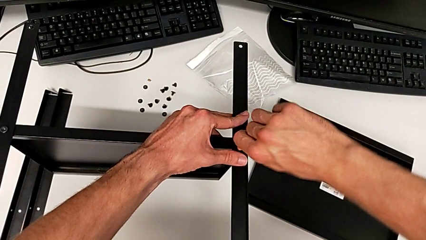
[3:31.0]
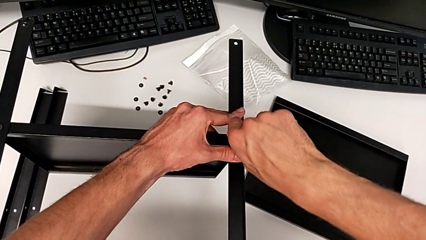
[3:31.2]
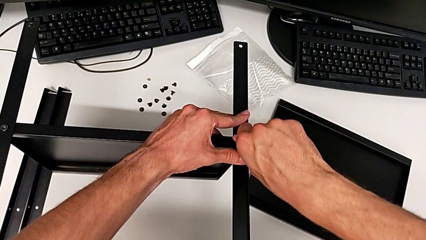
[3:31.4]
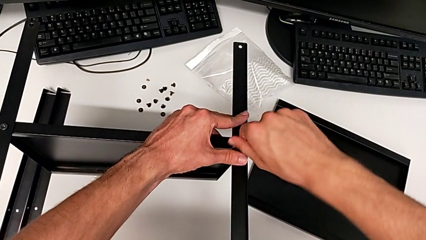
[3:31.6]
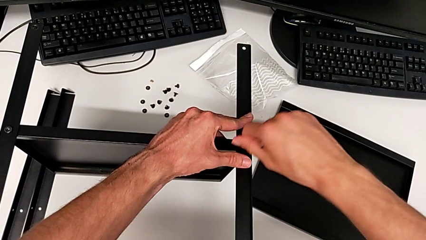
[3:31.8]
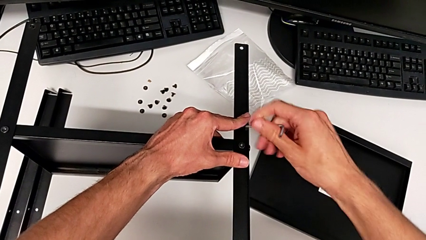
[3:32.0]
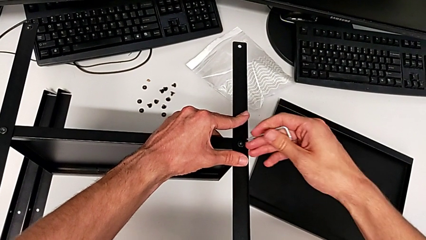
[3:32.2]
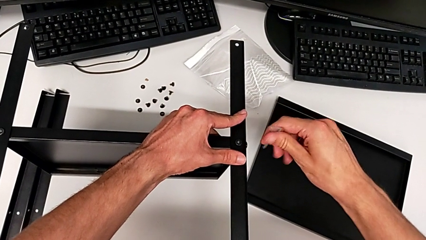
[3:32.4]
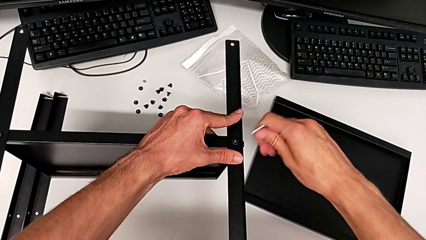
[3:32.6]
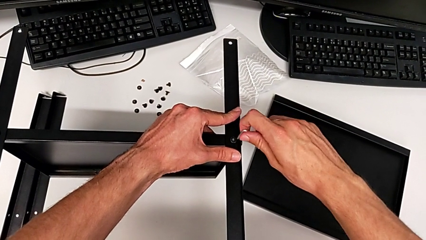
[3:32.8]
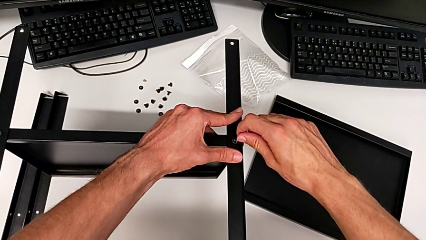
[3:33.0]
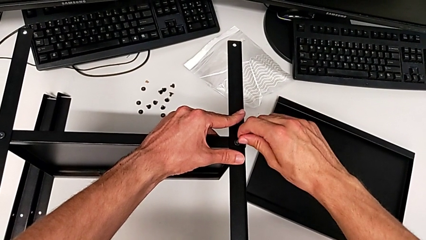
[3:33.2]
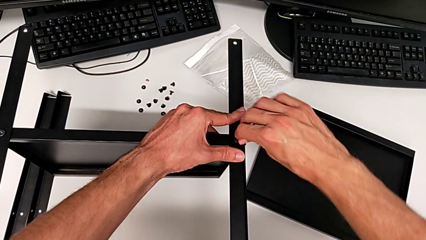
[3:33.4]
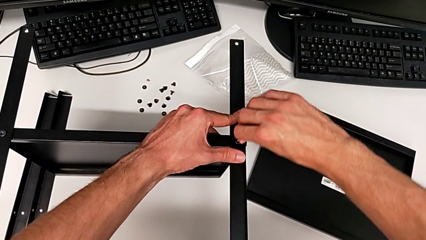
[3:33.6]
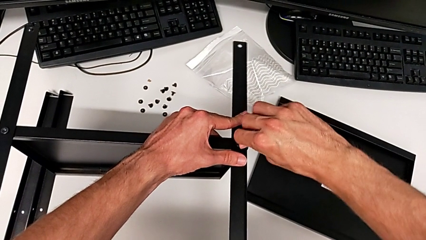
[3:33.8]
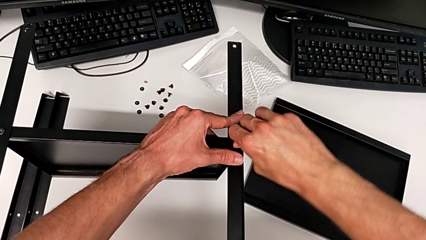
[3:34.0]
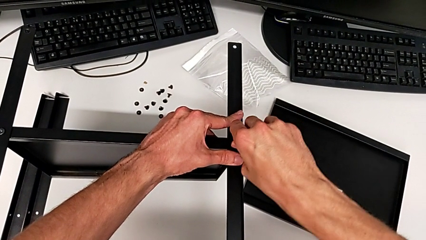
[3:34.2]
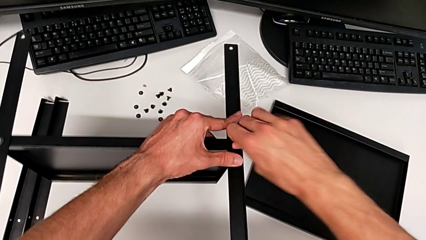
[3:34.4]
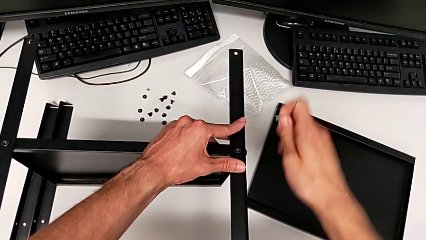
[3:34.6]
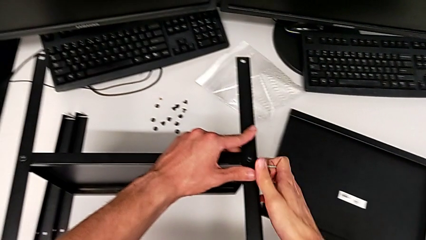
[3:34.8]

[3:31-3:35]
The camera wearer is assembling the second leg. They keep screwing the second hex socket head and withdraw the Allen wrench.

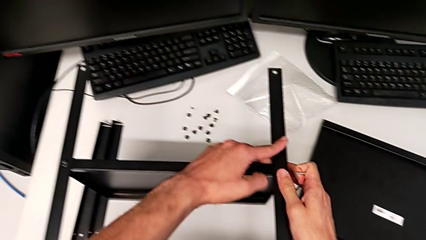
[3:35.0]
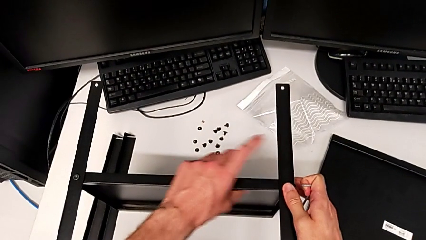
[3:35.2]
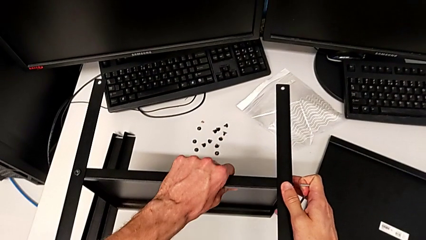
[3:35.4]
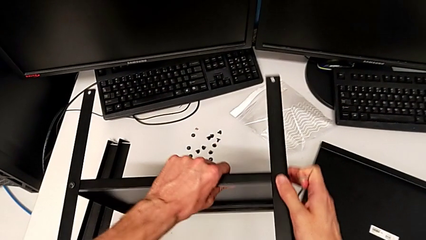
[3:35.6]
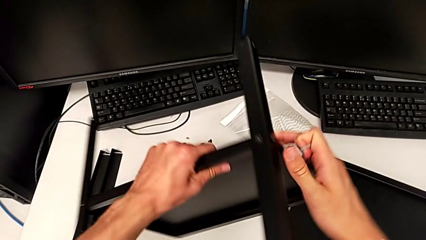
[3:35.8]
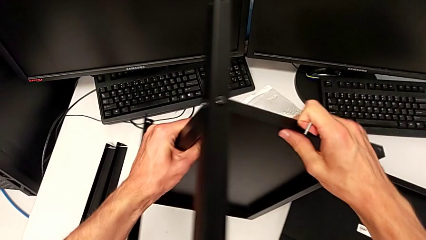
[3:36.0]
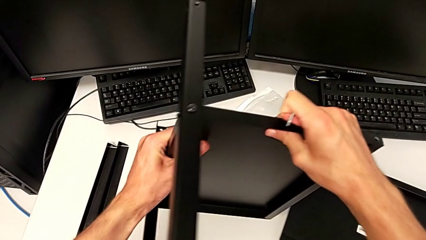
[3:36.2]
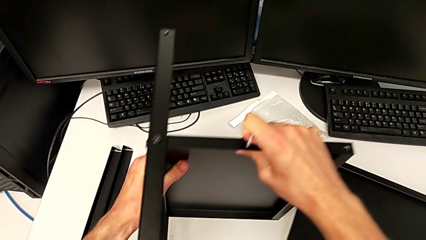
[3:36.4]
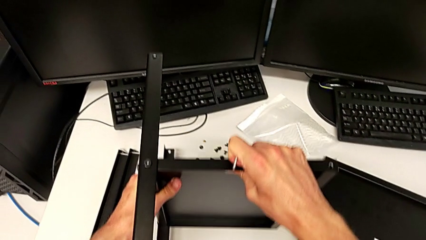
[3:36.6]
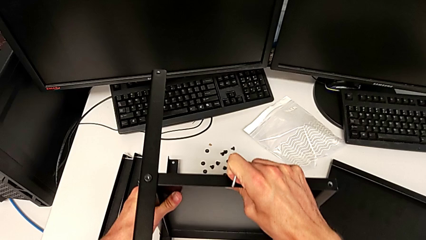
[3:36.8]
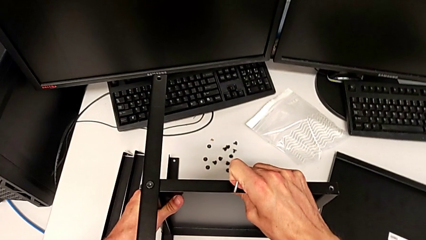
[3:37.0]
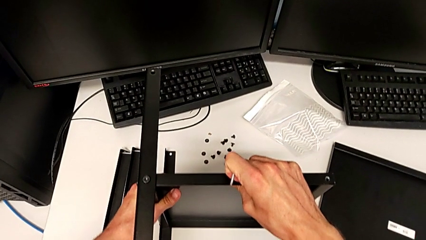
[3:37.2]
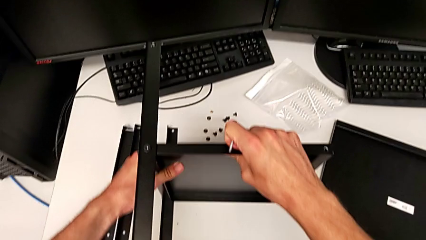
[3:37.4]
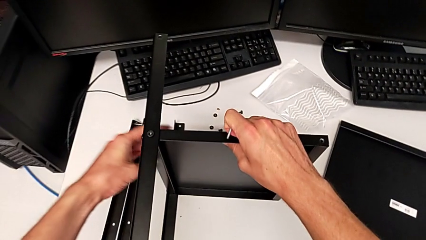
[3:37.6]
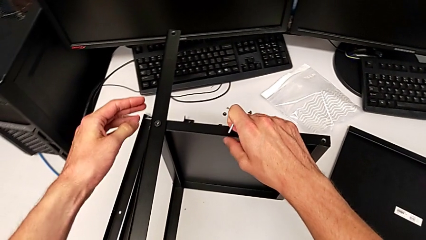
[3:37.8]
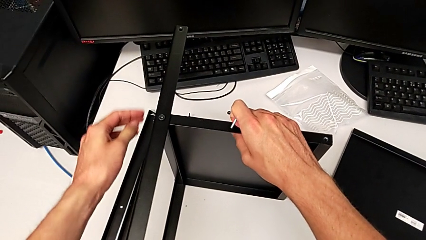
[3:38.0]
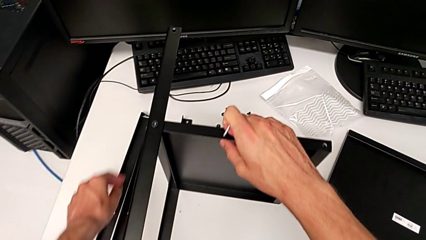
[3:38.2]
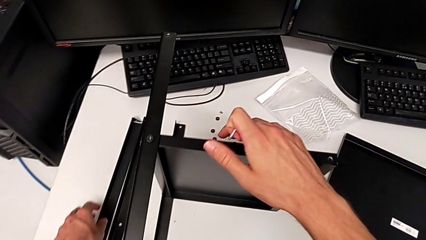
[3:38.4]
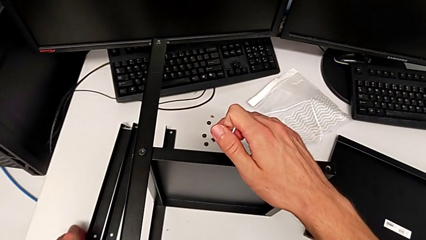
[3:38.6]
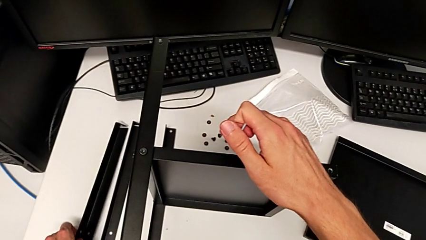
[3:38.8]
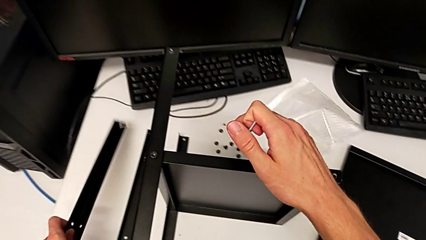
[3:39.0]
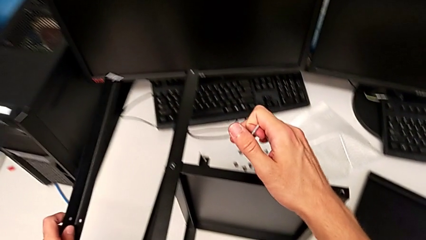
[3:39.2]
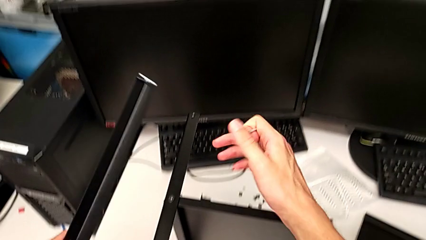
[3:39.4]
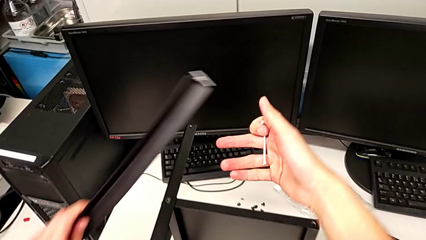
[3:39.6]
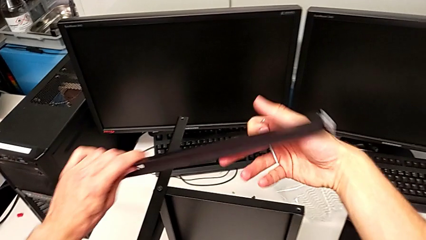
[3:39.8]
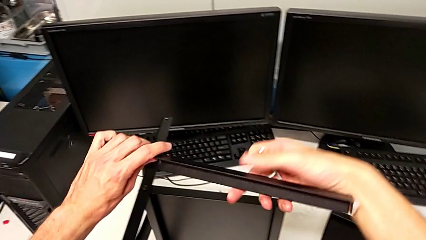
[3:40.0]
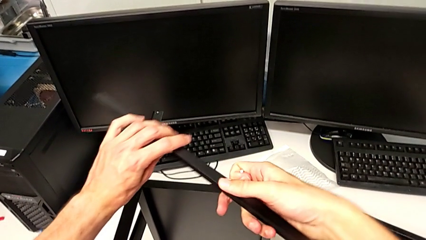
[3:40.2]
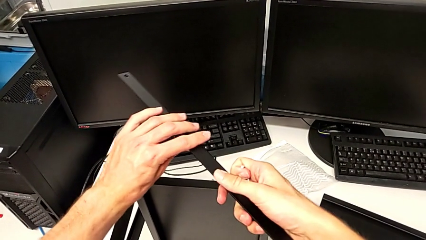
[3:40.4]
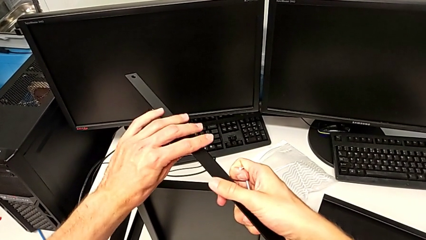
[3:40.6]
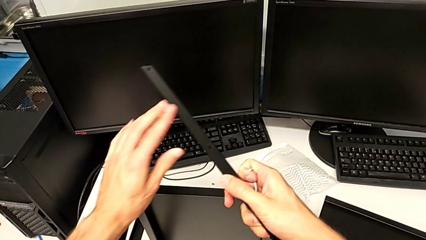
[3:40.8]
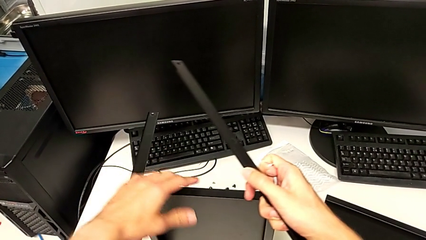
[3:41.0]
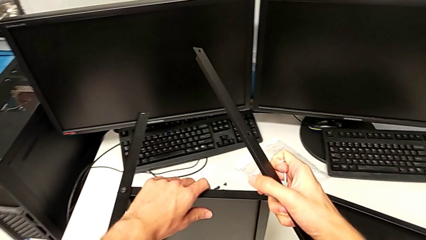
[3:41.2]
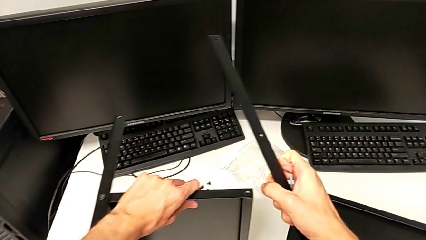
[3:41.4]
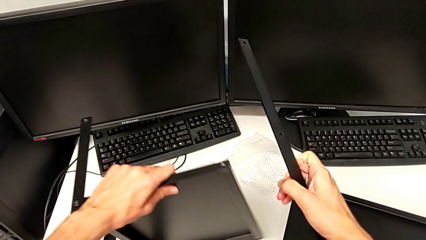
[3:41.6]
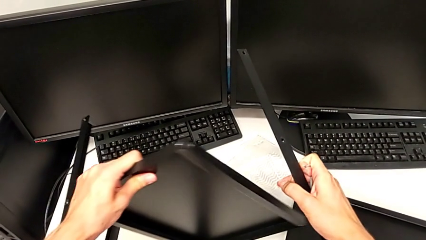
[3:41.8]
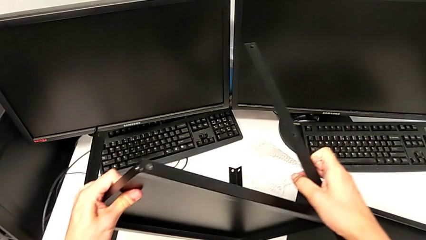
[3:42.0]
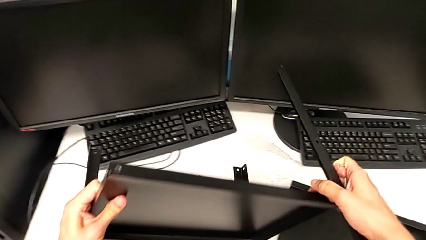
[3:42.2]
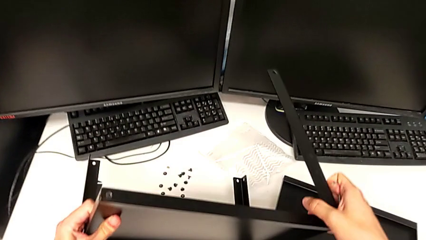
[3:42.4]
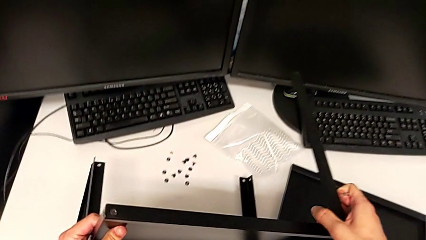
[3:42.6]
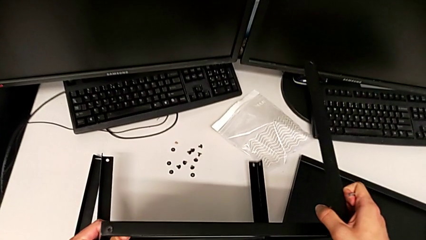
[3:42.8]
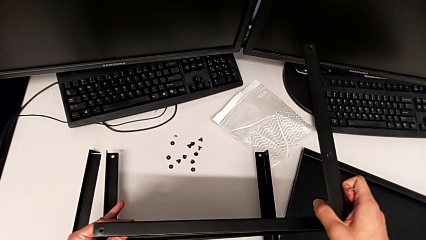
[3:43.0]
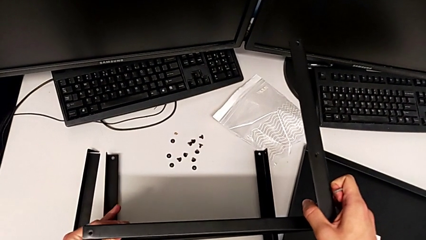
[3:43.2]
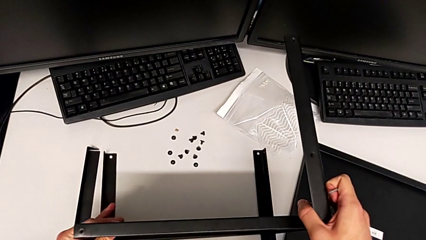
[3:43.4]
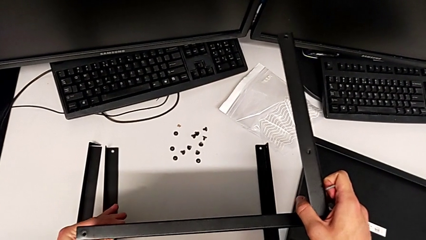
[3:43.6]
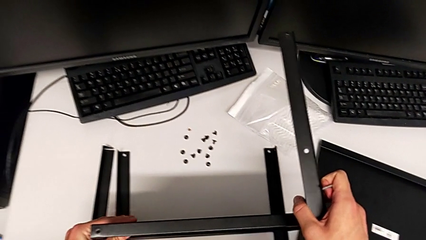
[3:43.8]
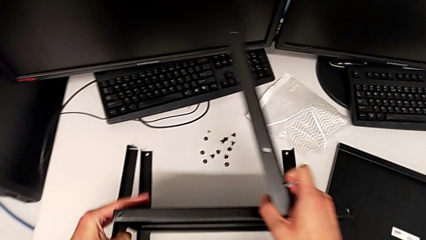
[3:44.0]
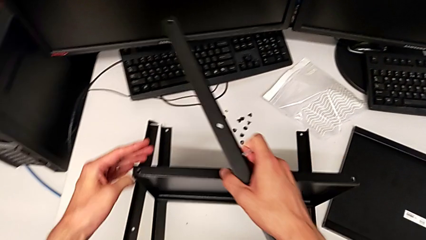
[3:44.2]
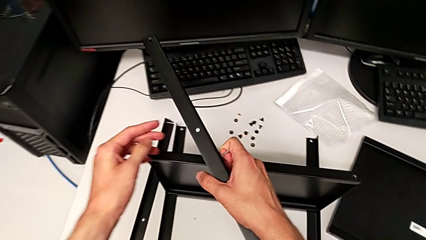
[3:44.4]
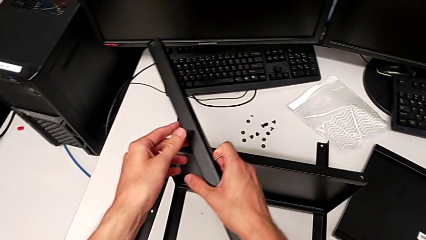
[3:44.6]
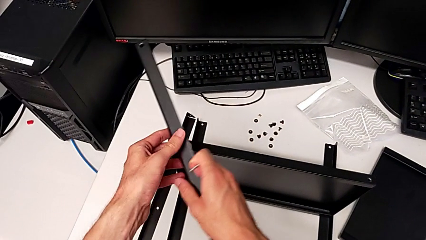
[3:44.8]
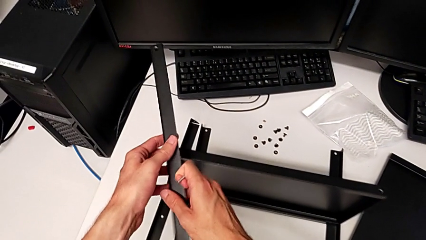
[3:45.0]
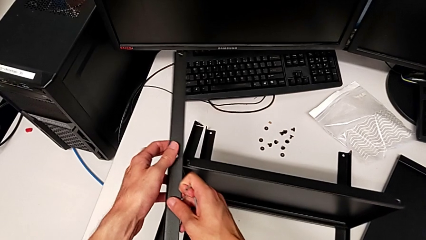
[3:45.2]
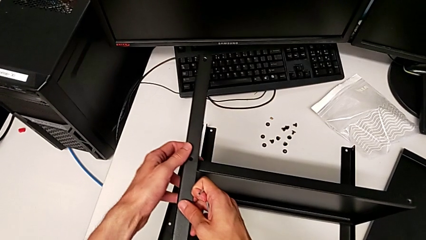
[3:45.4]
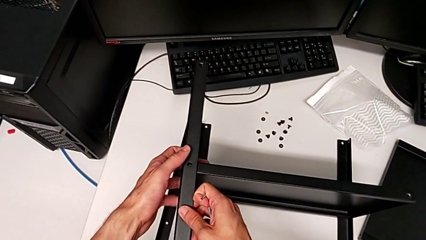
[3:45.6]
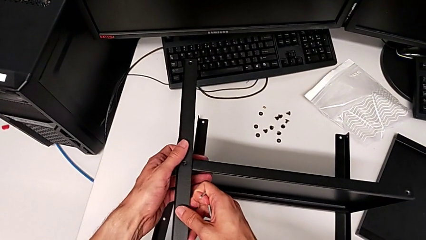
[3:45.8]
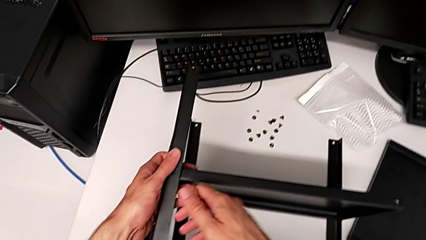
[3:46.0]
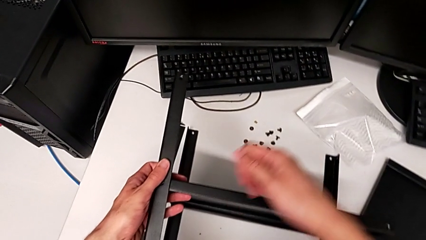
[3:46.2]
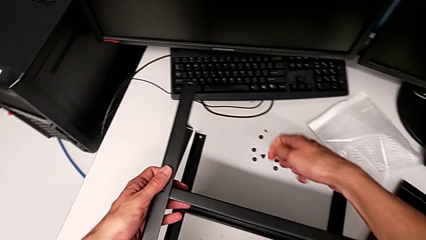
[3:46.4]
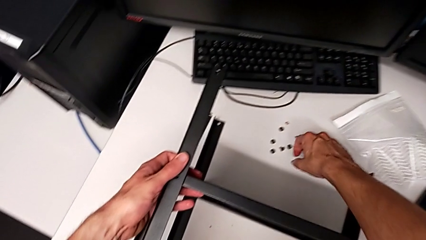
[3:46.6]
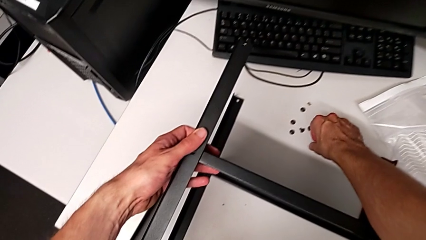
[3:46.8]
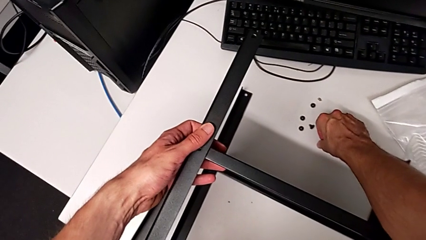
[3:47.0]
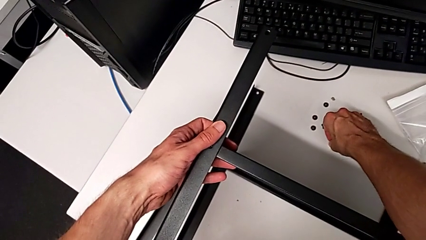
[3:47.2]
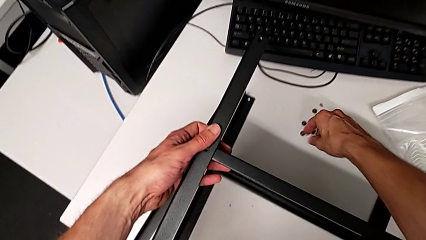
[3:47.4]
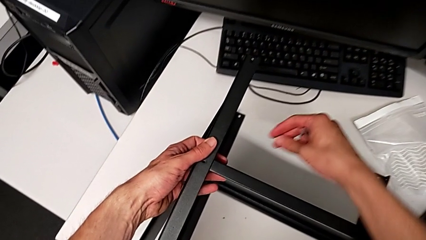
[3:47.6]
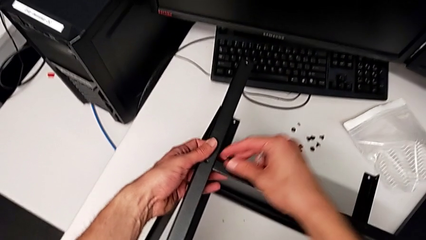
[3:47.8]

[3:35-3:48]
The camera wearer is assembling the third leg. They rotate the nightstand, wrongly lift the leg, grab it, rotate the nightstand, align the leg and grab the hex socket head.
